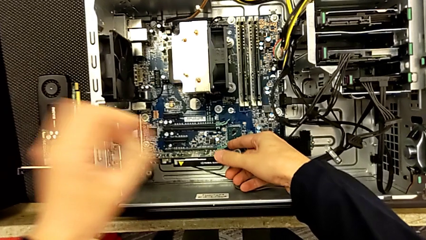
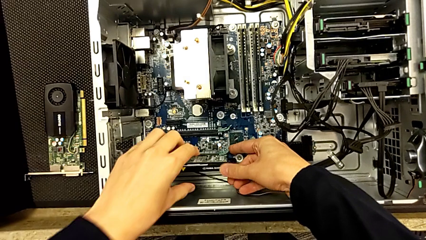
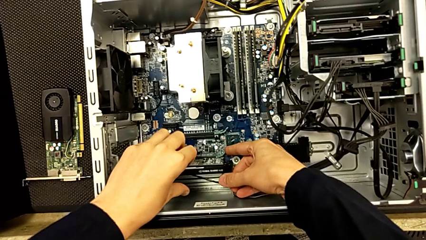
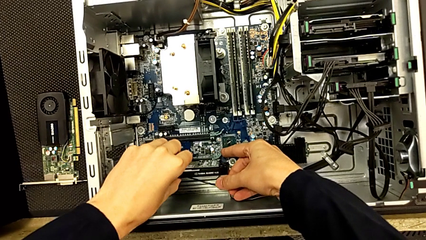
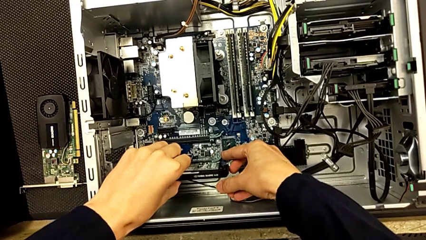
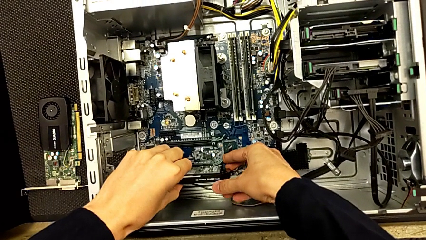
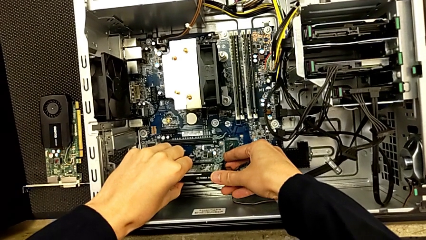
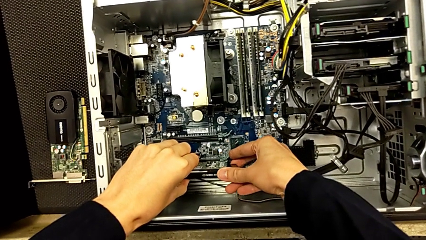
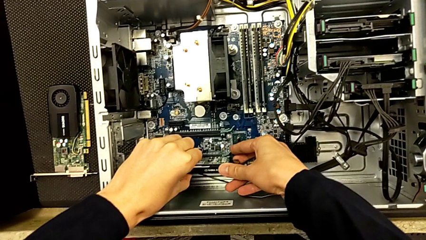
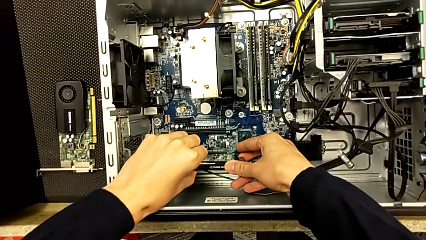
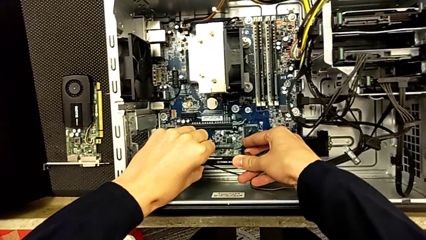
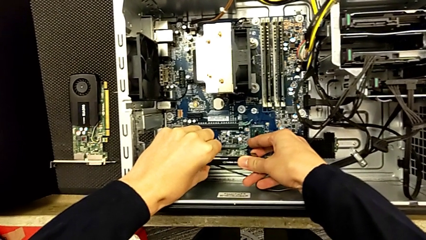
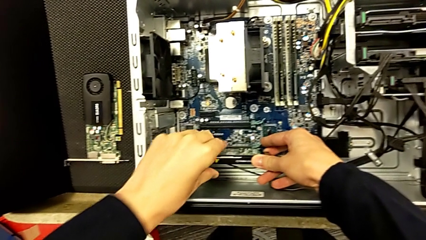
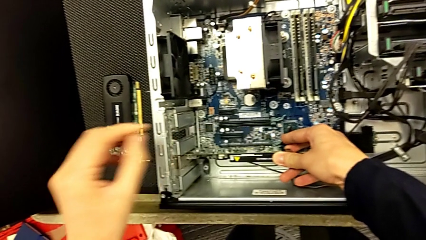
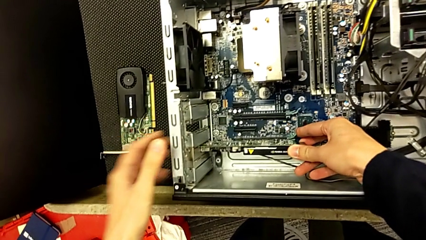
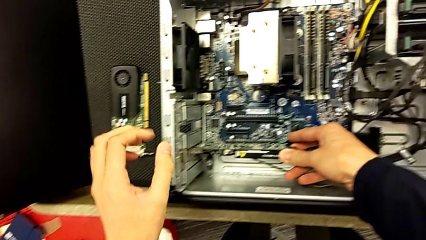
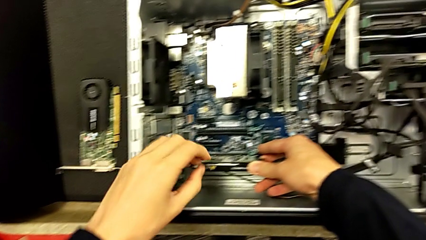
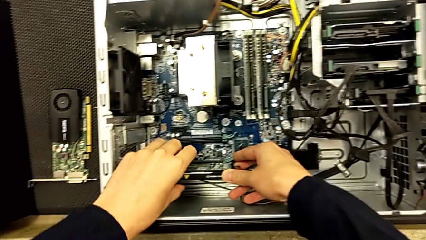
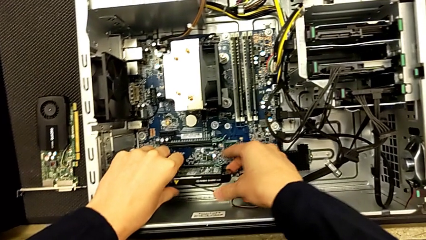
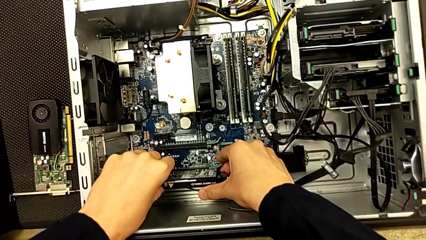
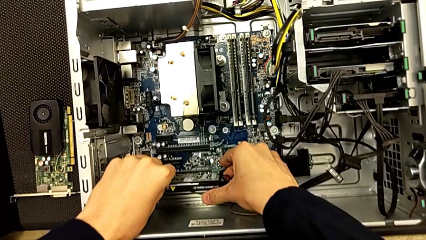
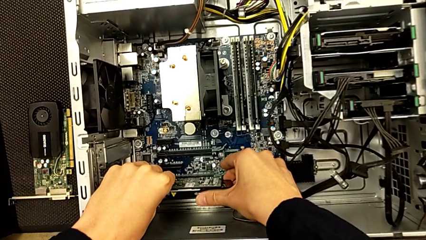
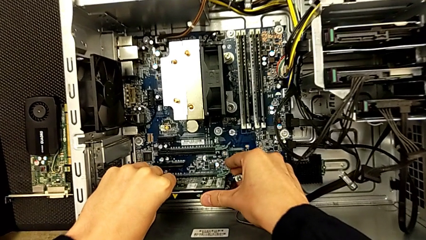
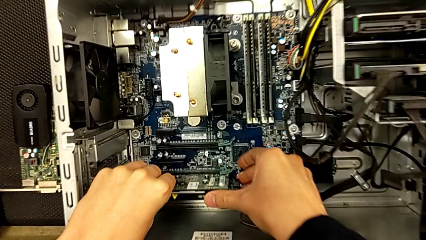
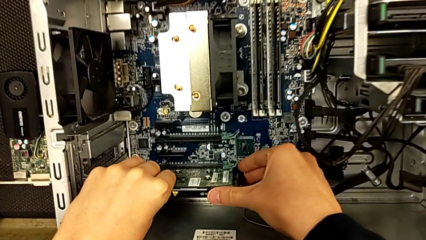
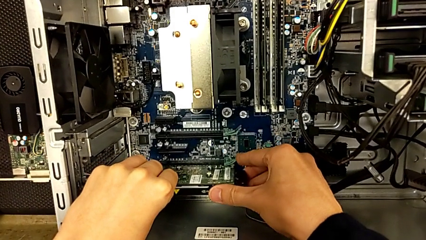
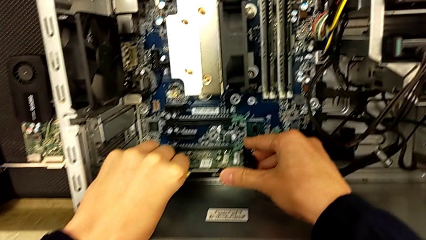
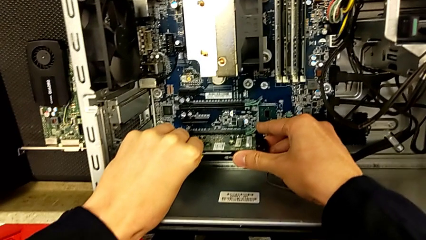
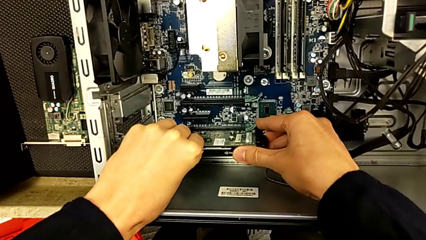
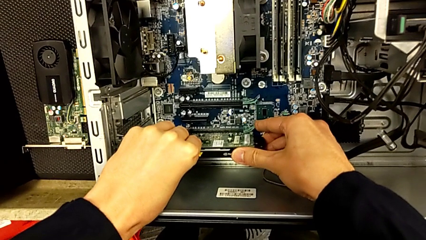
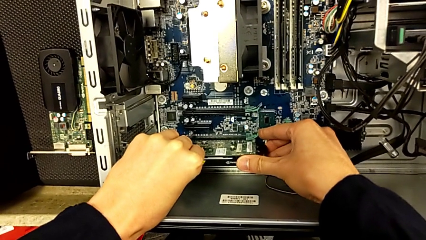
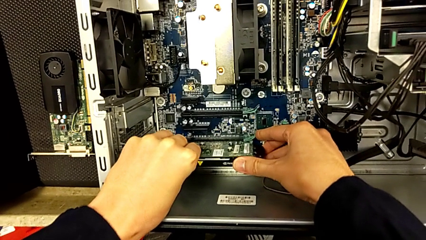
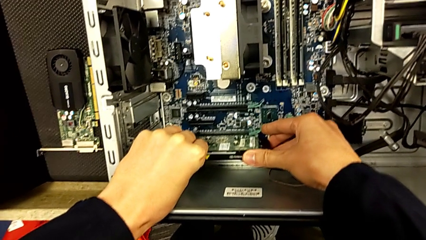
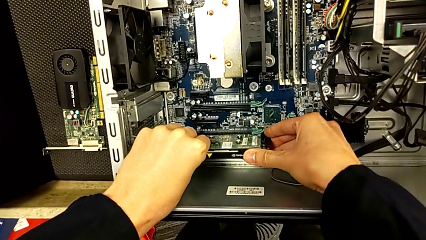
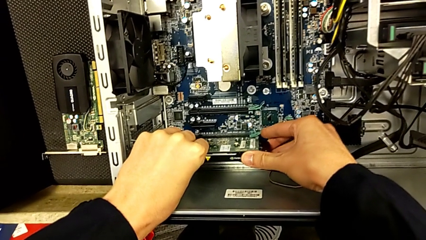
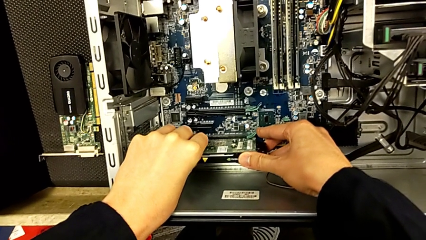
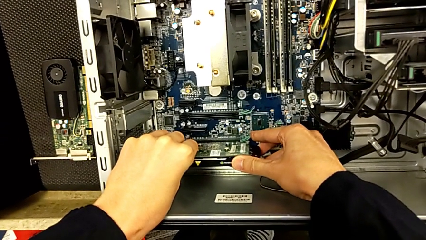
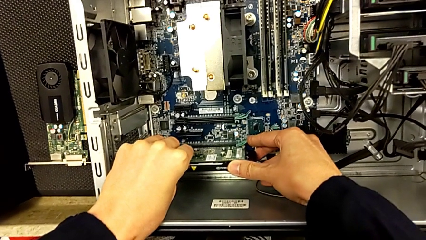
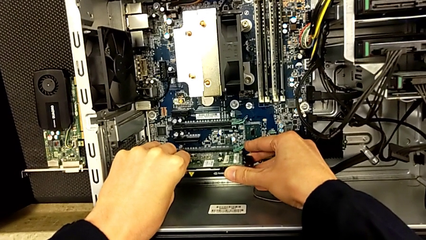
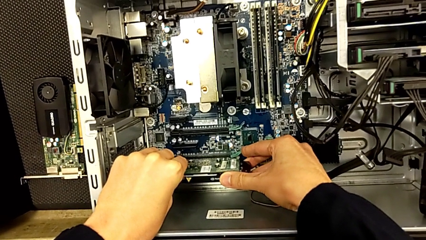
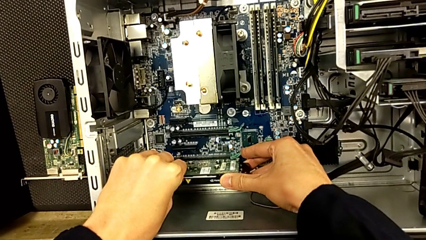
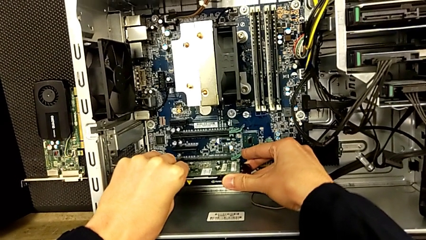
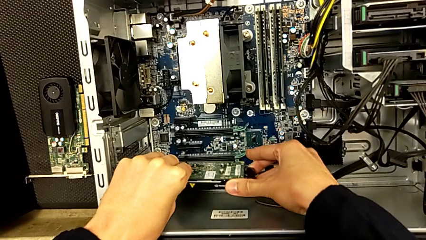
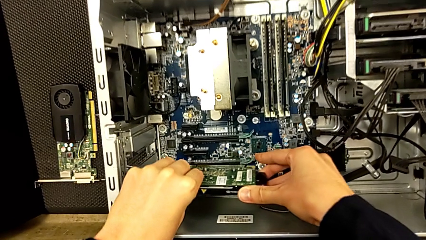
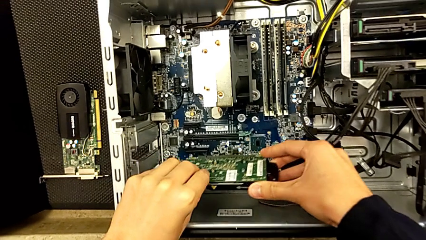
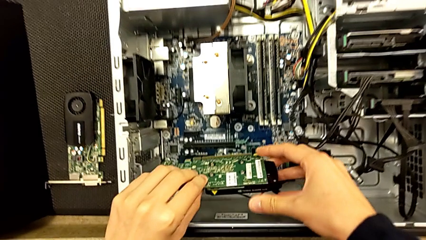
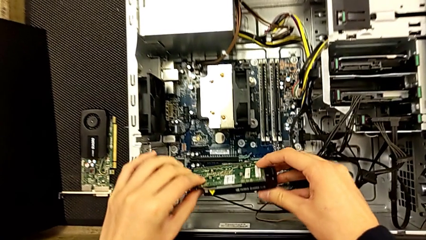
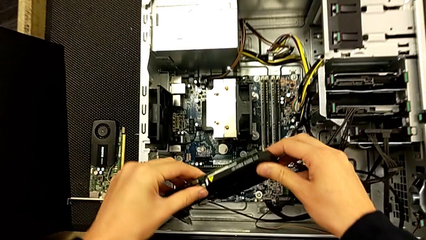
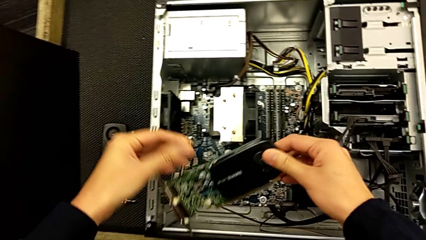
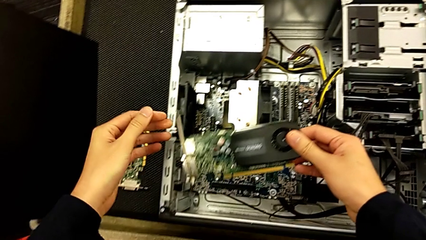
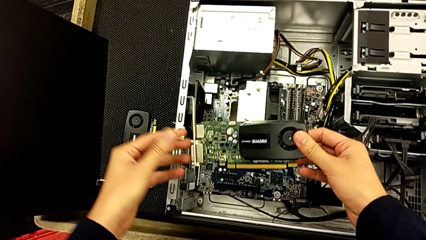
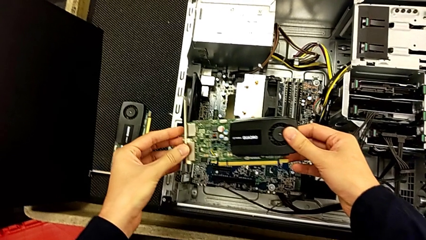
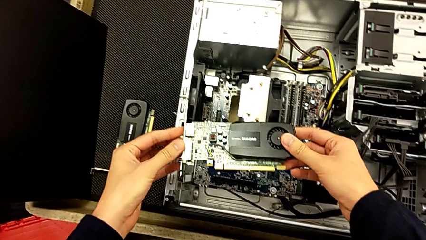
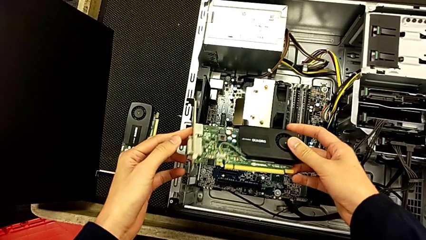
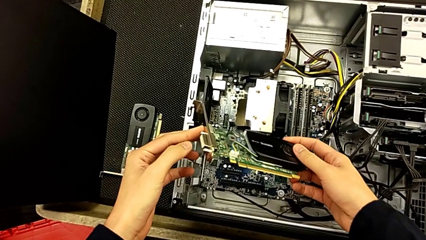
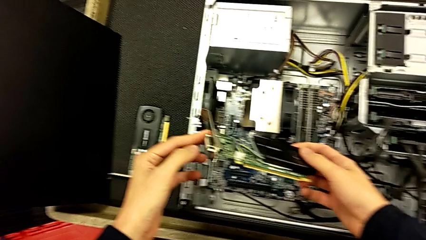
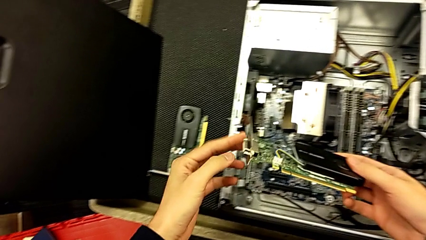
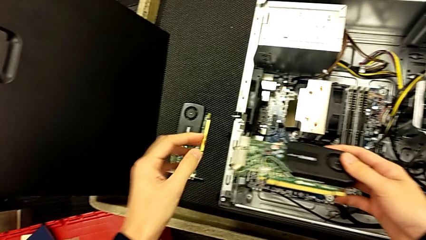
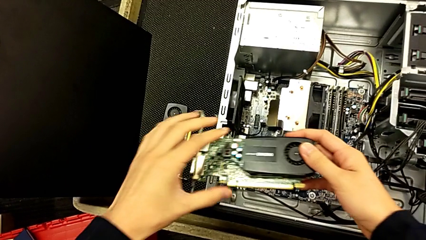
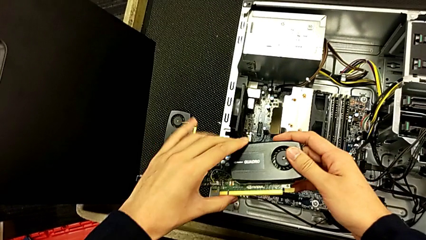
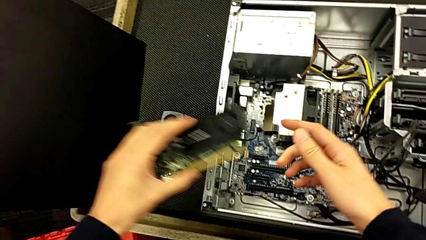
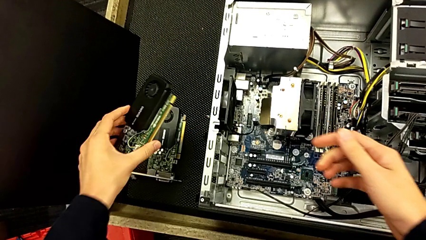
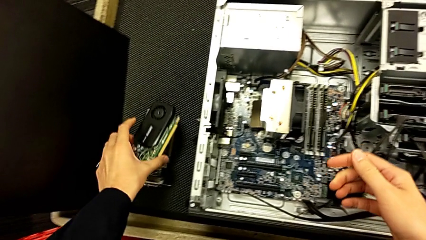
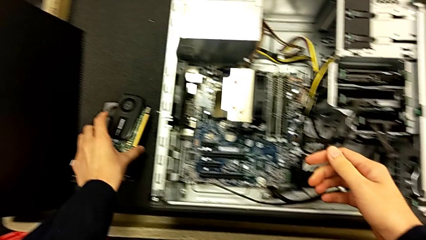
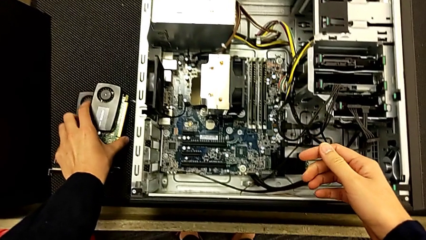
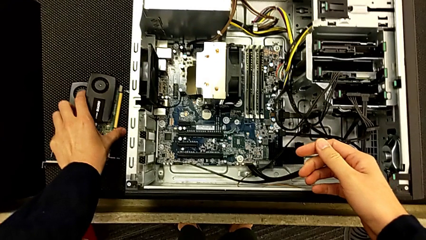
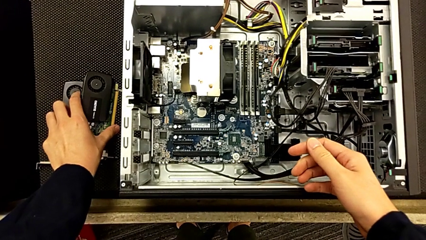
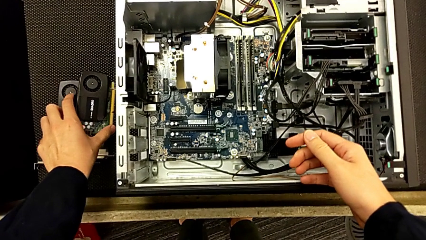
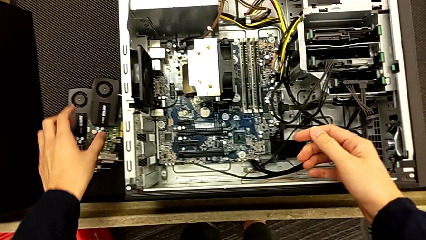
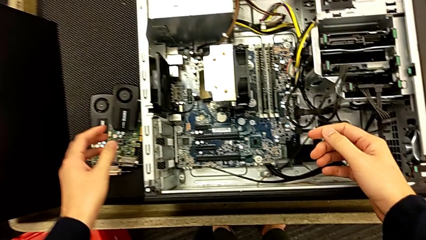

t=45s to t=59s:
The camera wearer is removing the two graphic cards. They withdraw the second graphic card, inspect it and place it.

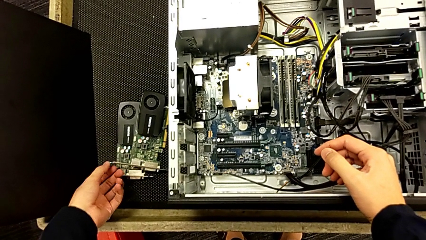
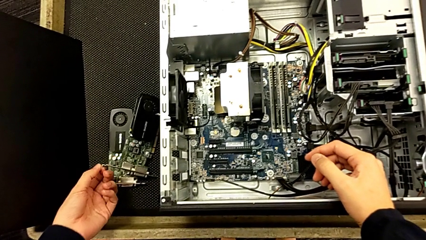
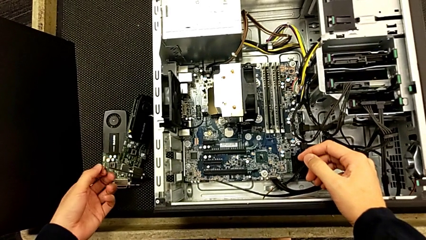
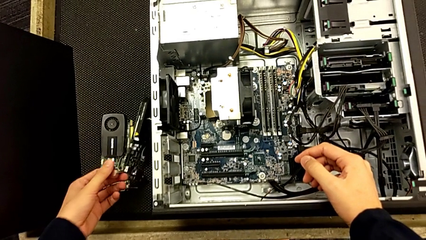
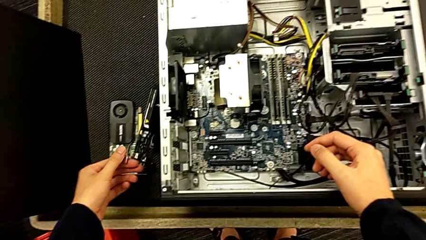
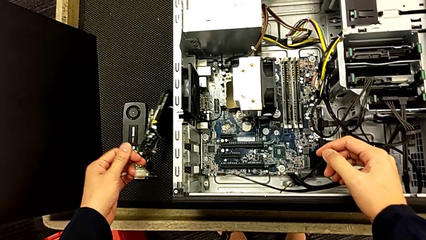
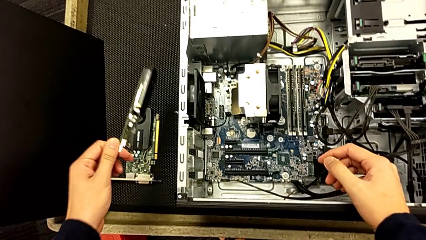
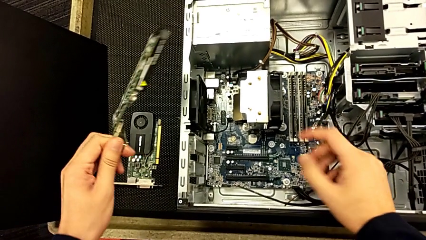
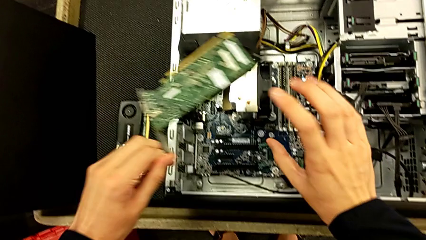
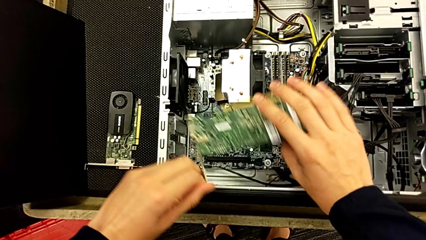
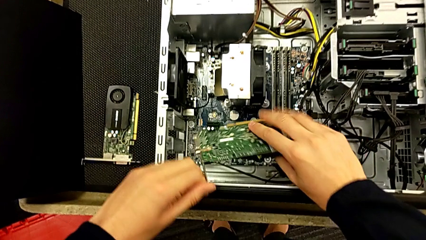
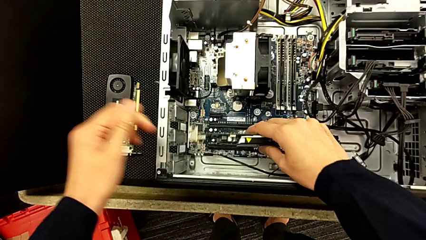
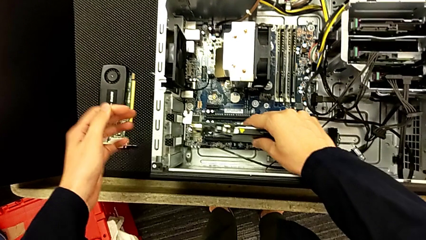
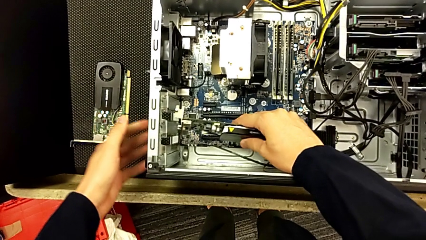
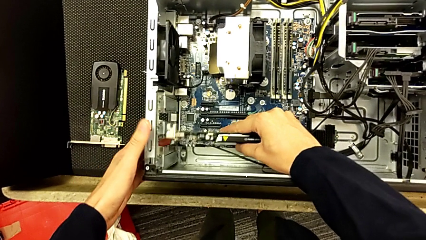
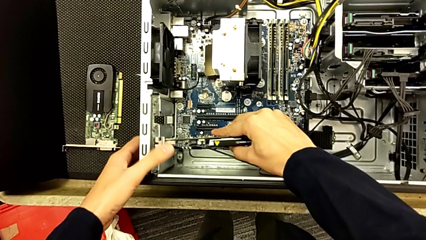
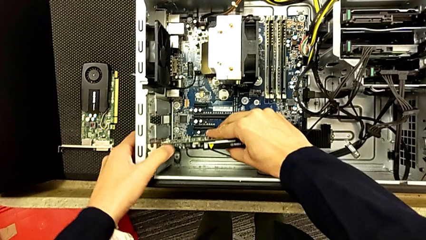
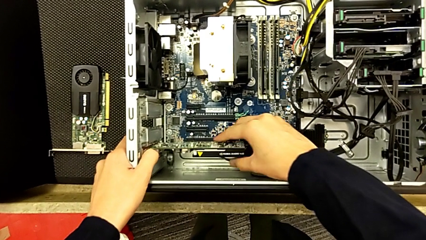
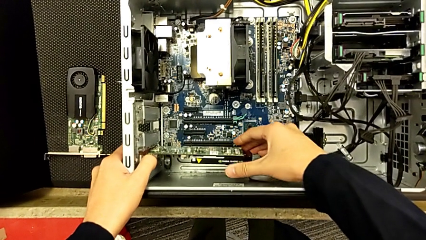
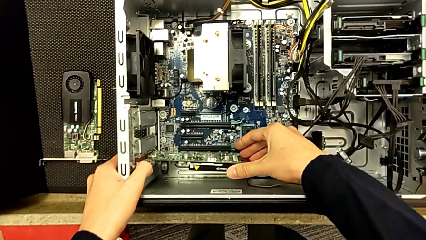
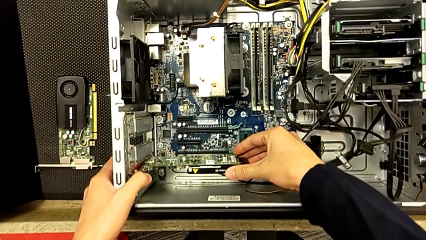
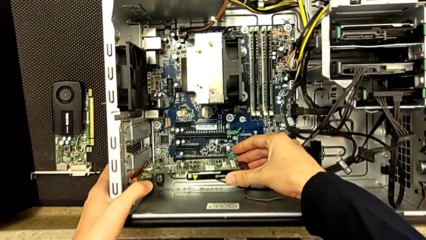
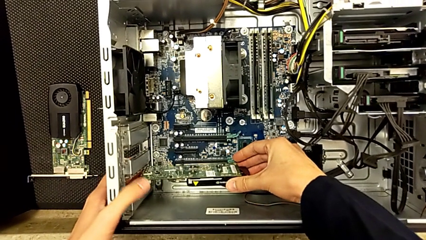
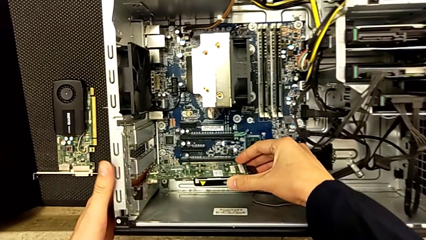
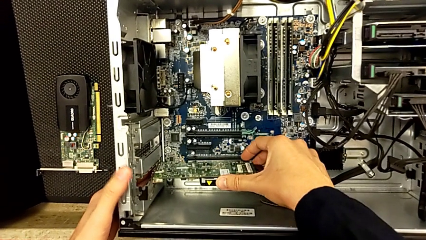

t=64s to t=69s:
The camera wearer is placing back the graphics cards. They grab the graphic card and begin to insert the first graphic card.
